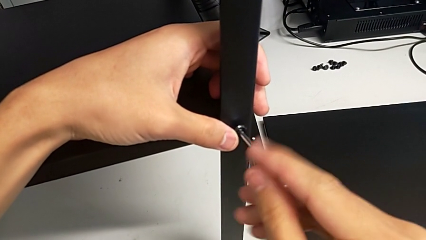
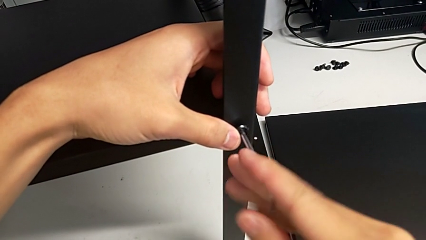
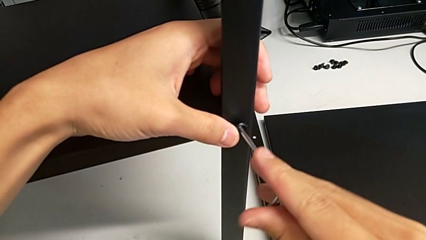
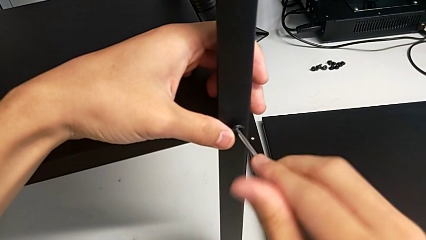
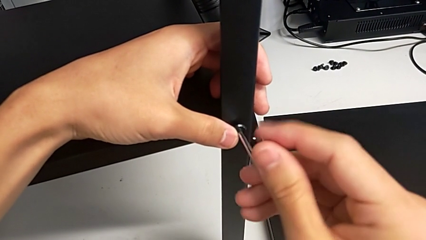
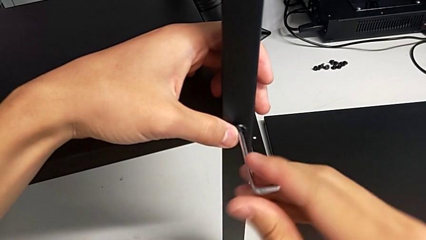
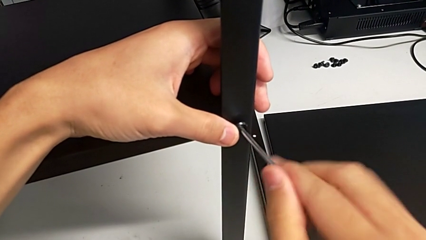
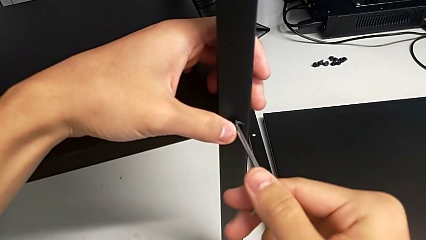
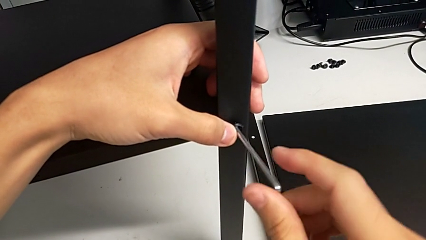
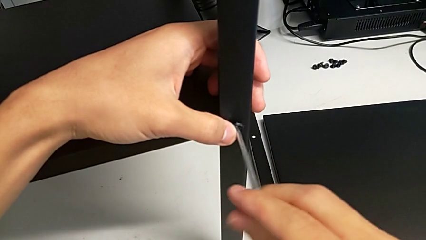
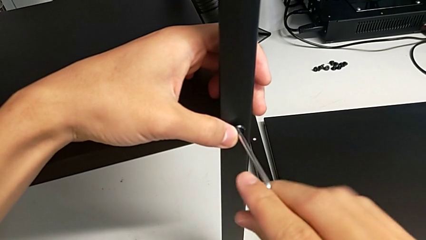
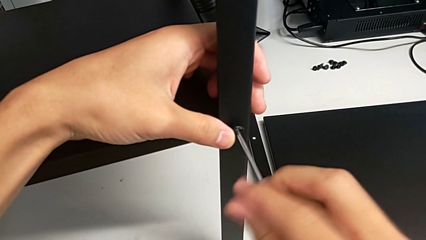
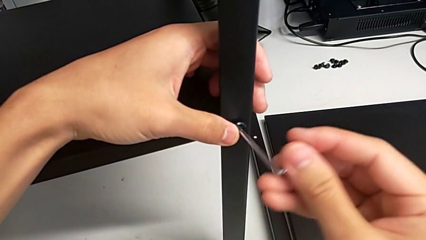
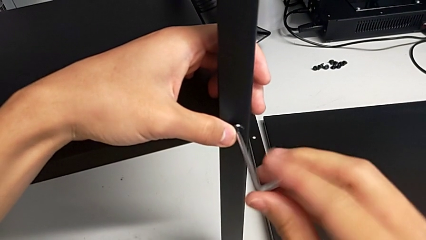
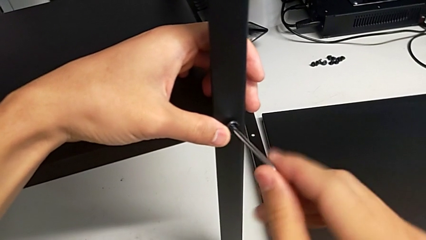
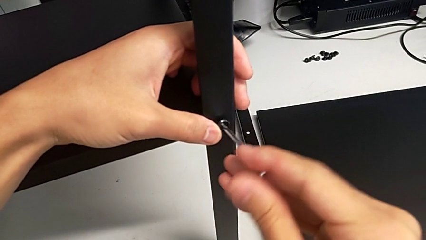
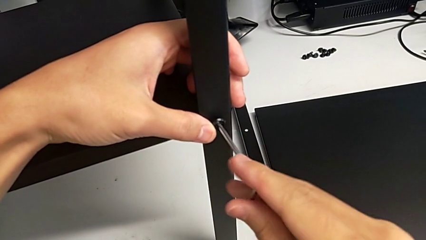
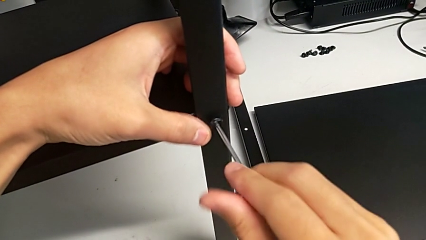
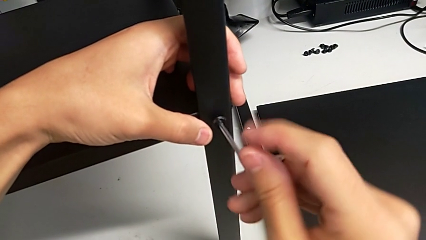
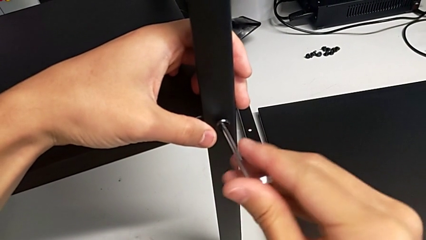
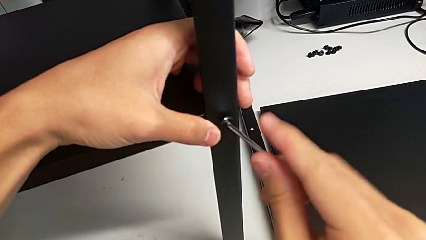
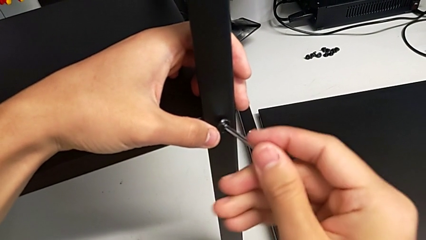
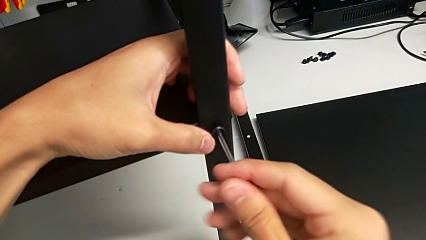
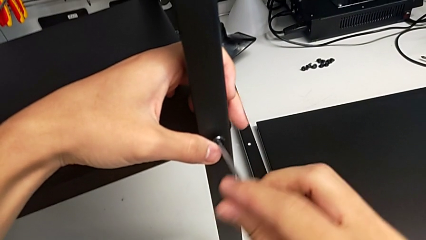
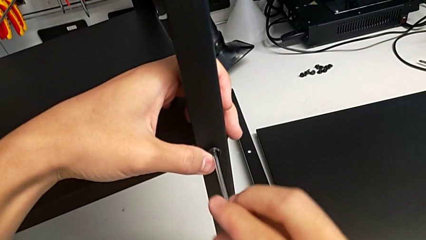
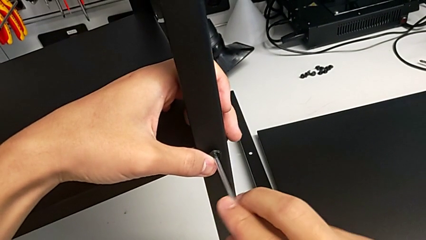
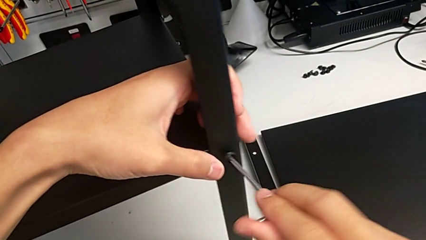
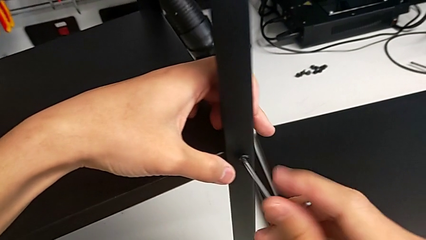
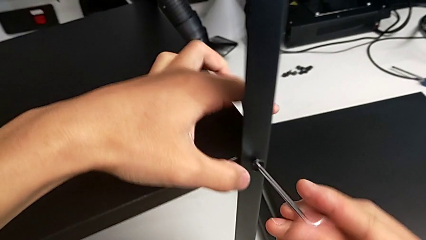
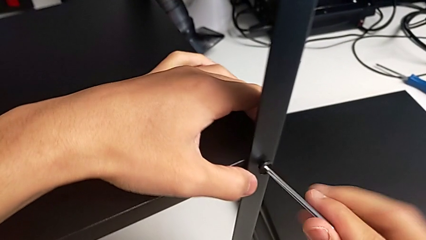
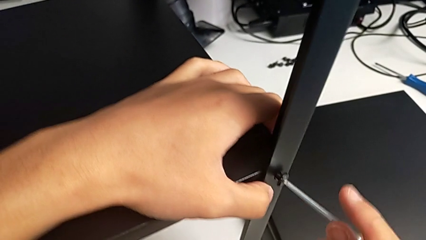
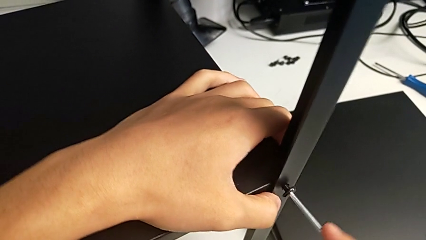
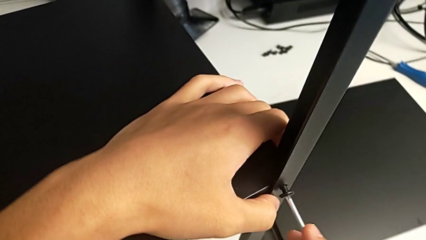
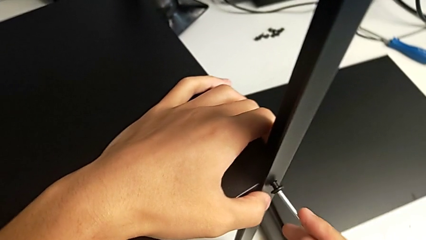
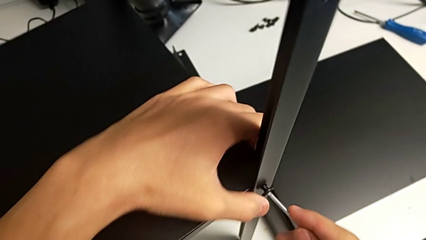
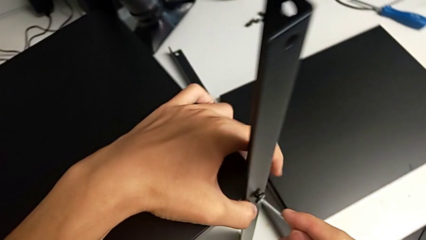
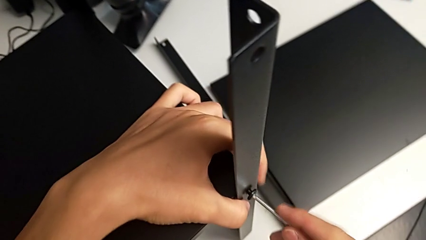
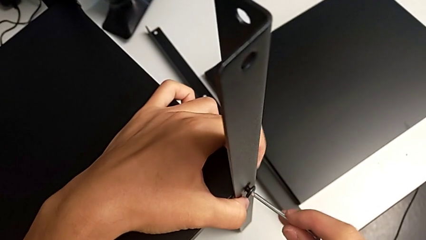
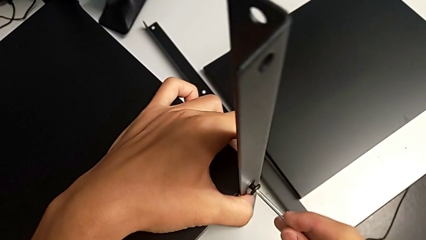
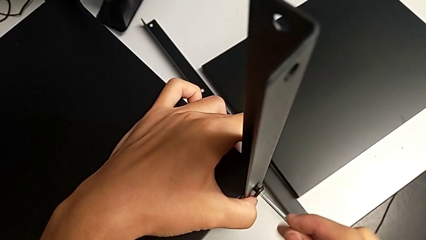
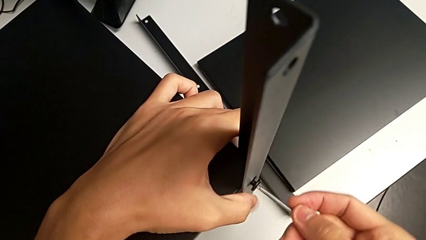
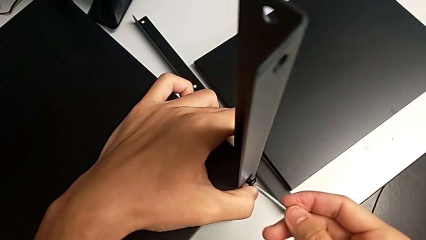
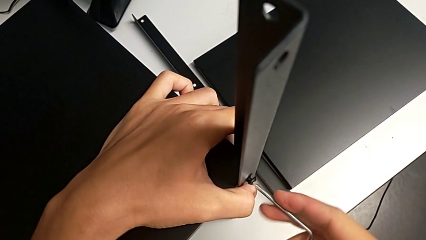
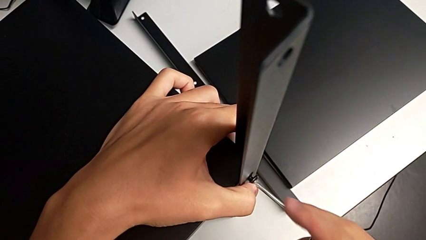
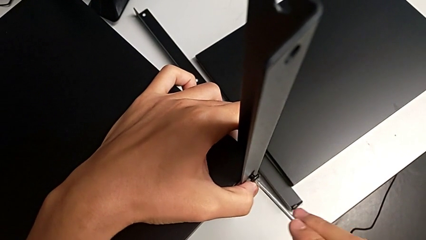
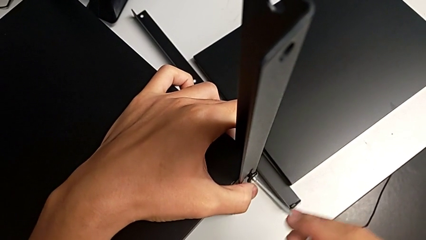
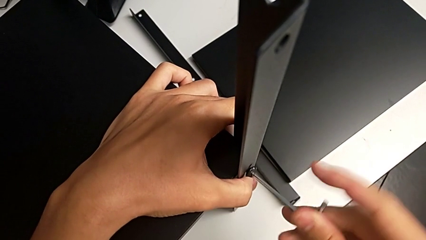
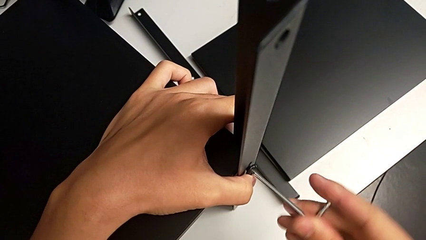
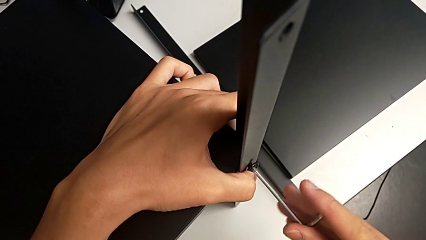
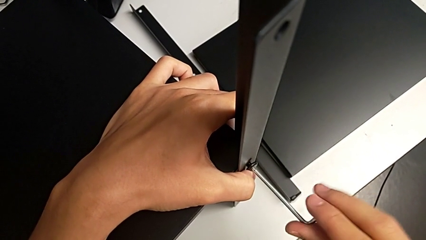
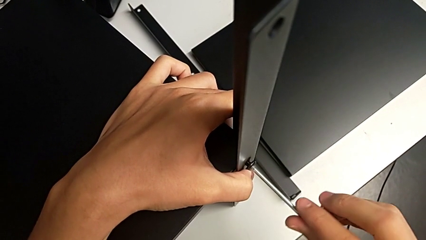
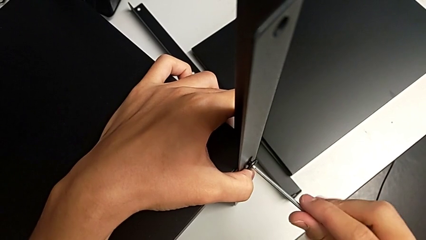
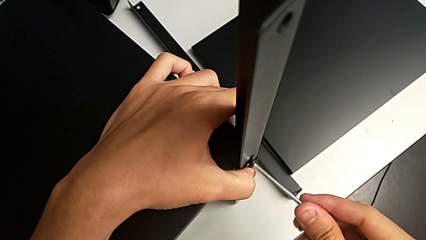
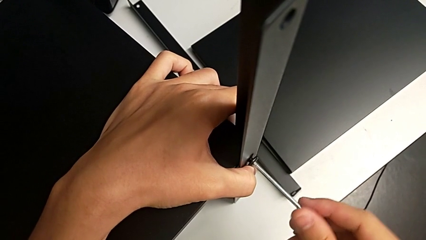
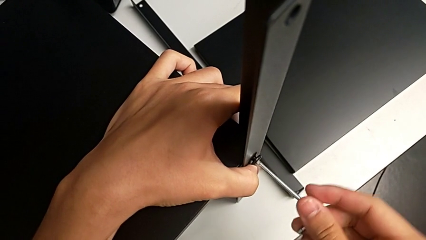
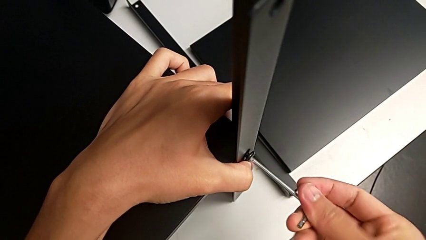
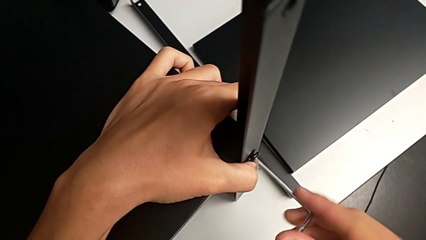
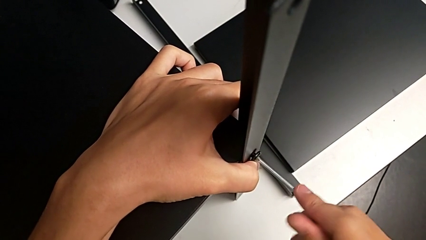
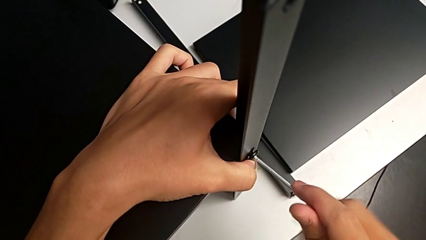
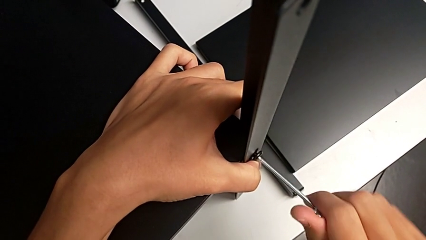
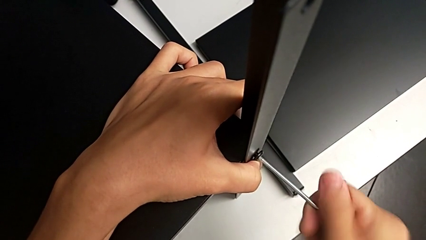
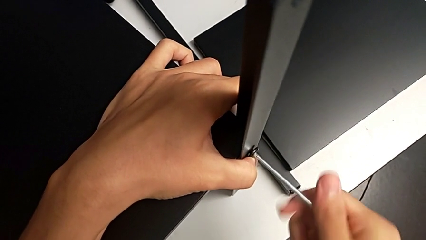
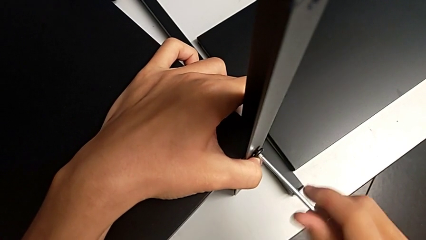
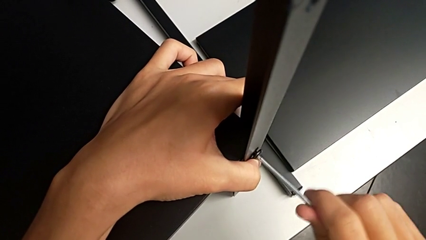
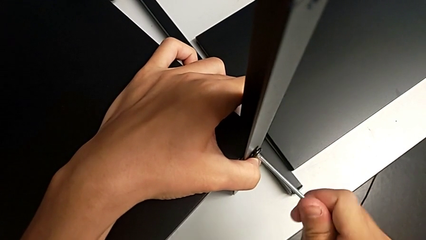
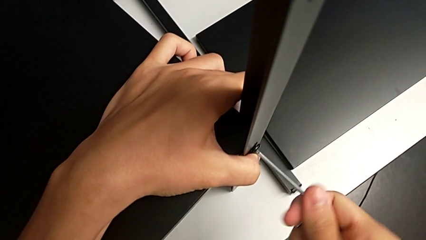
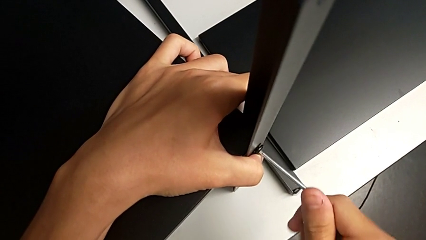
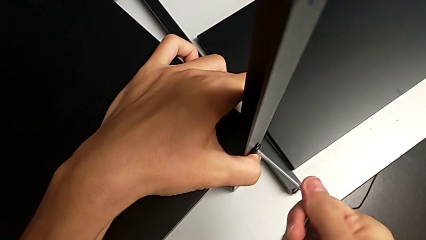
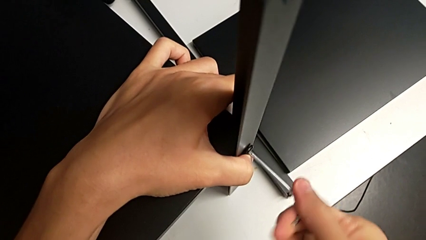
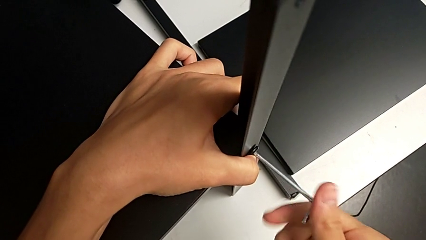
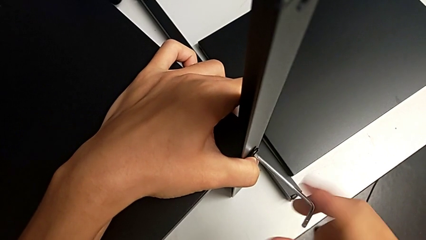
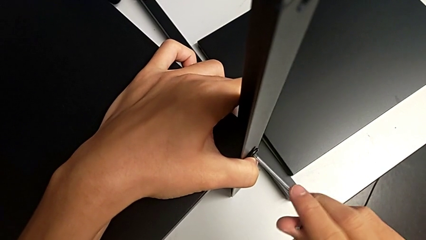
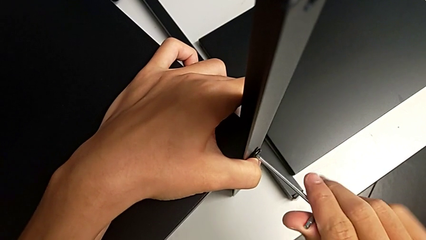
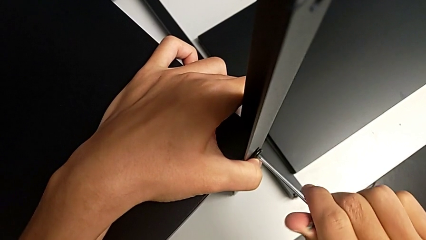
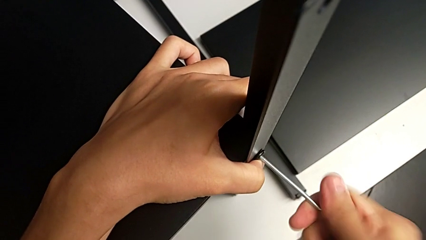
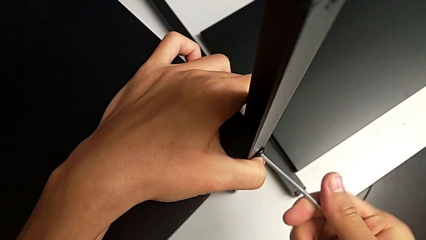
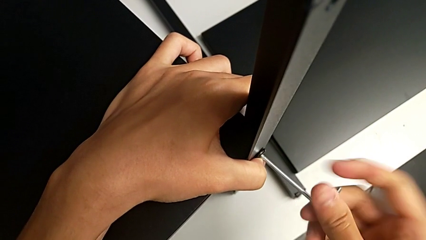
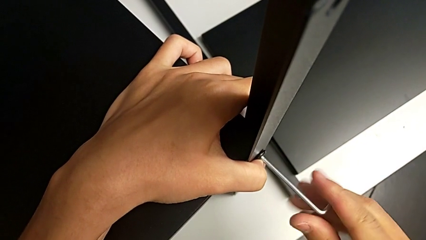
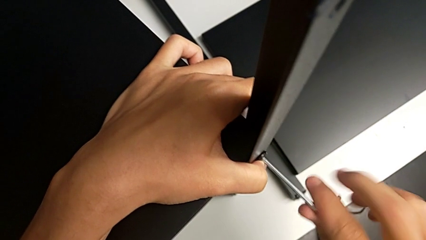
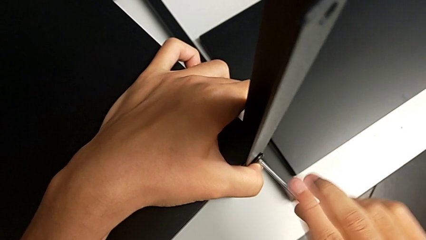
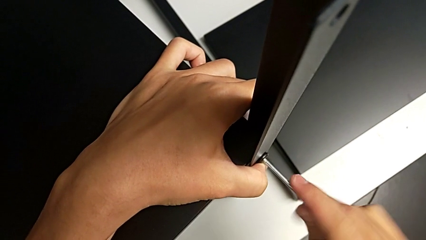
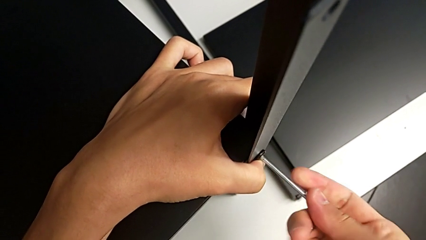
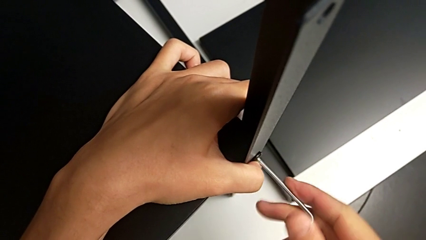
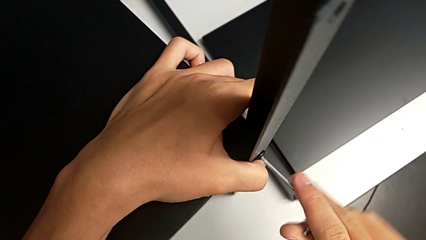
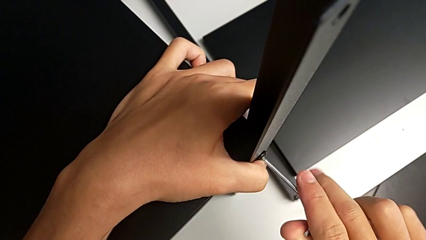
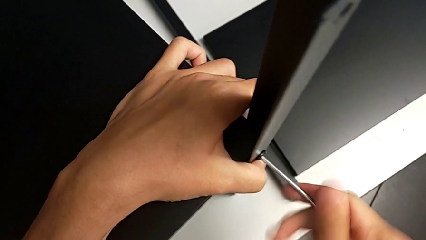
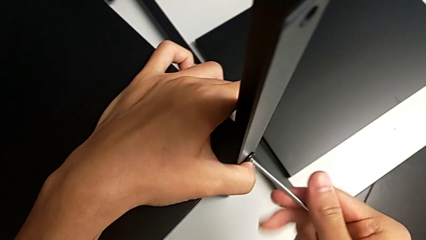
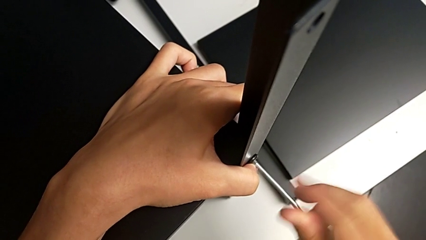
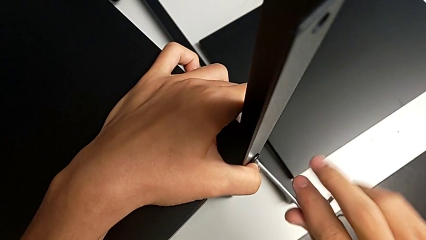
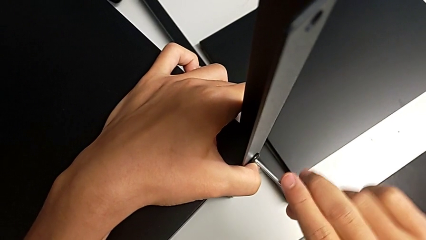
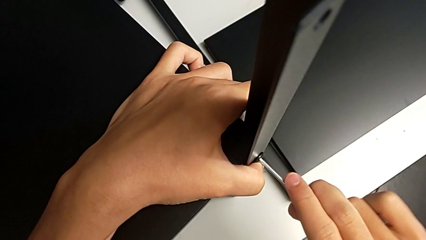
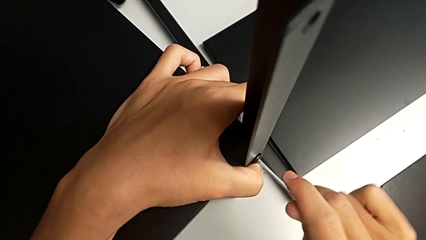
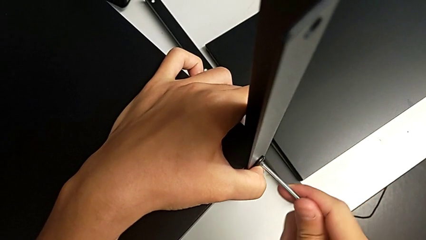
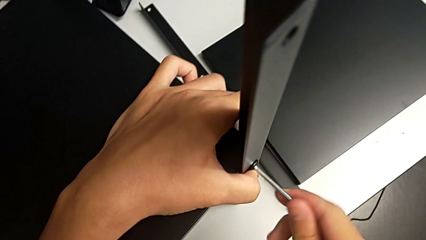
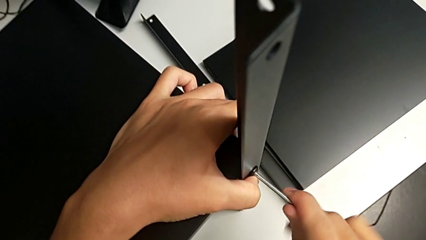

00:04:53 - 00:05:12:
The camera wearer is screwing the third leg of the shelf. They keep screwing the hex socket head.
